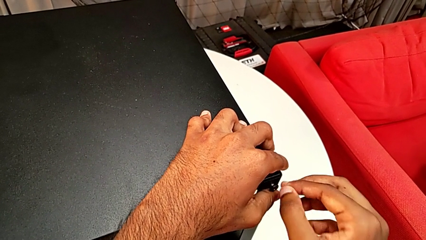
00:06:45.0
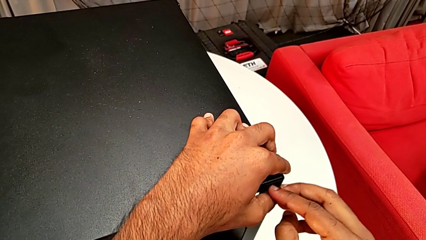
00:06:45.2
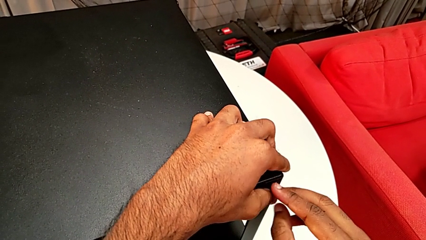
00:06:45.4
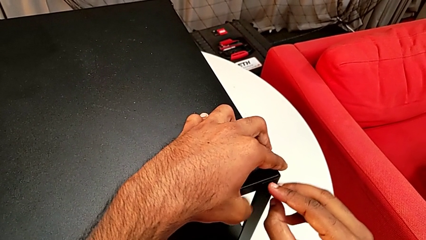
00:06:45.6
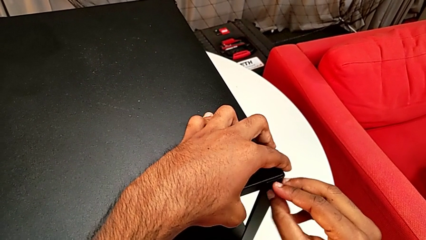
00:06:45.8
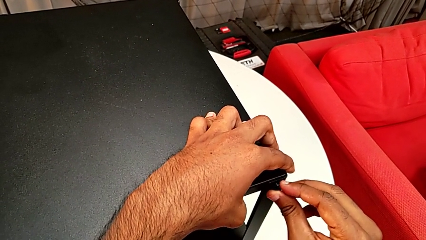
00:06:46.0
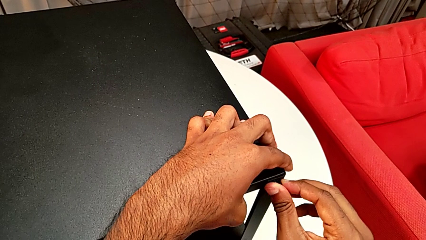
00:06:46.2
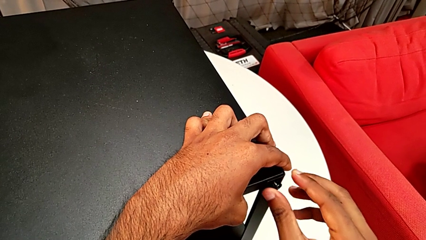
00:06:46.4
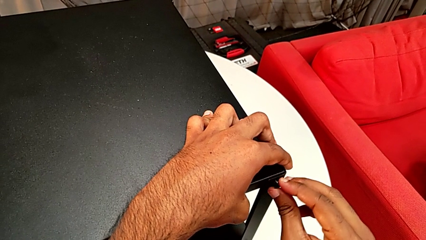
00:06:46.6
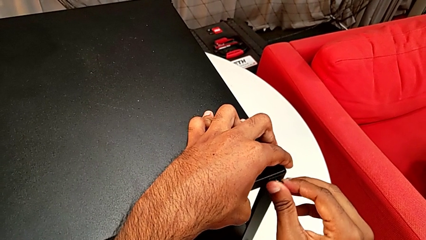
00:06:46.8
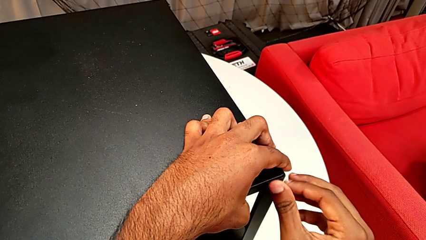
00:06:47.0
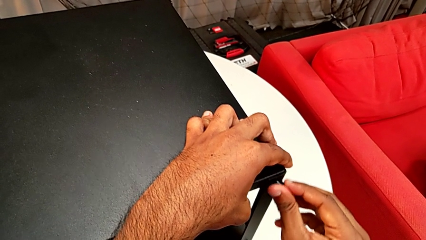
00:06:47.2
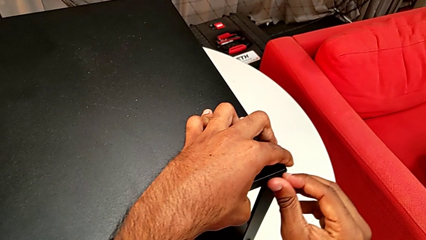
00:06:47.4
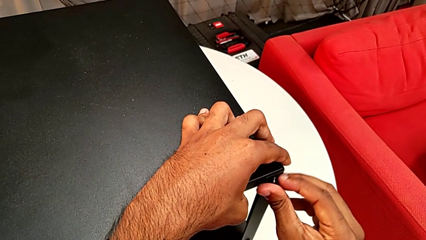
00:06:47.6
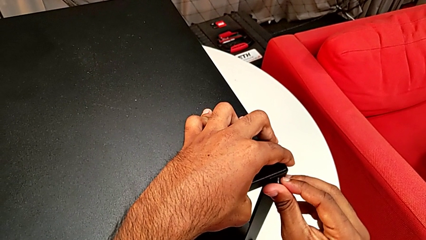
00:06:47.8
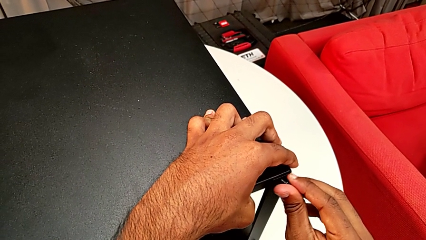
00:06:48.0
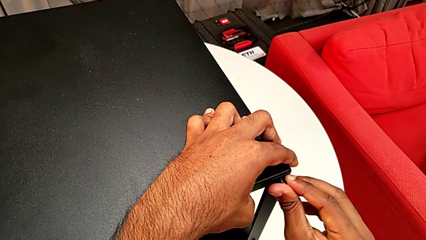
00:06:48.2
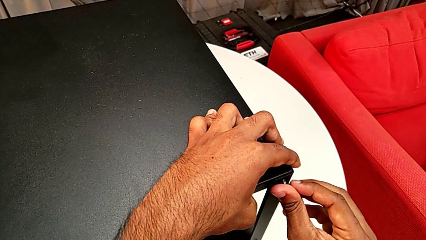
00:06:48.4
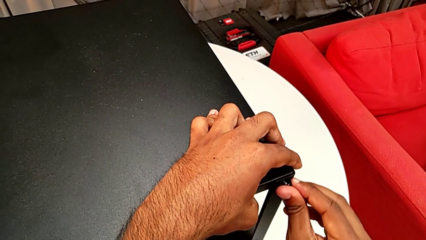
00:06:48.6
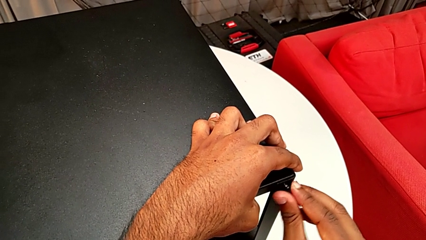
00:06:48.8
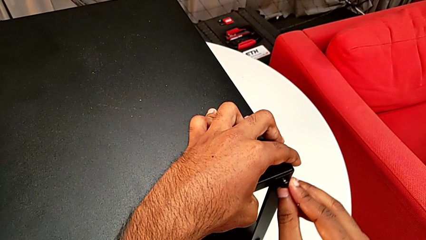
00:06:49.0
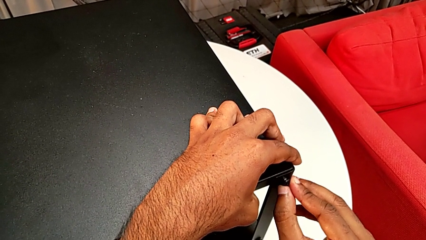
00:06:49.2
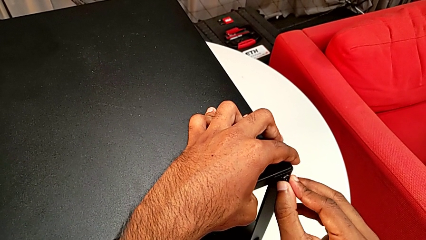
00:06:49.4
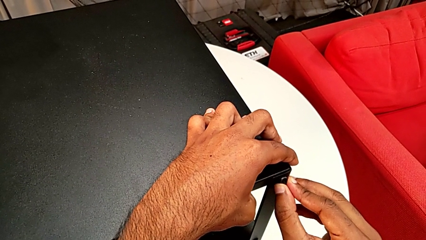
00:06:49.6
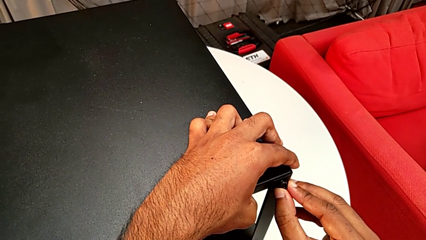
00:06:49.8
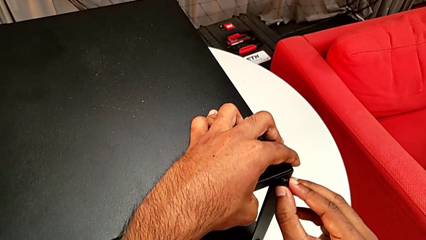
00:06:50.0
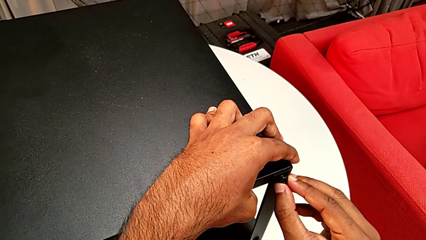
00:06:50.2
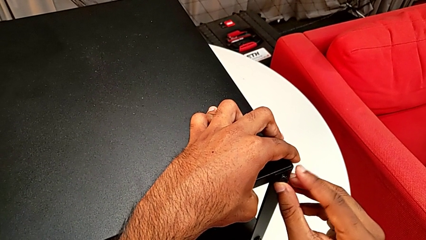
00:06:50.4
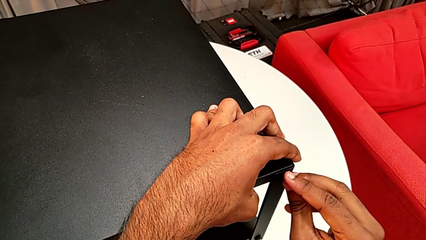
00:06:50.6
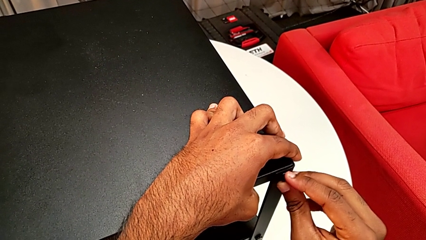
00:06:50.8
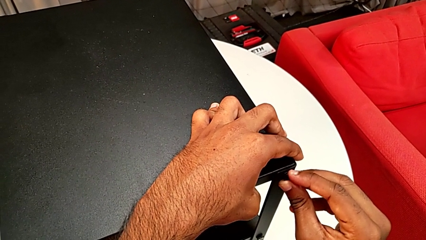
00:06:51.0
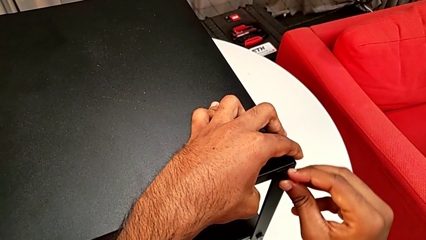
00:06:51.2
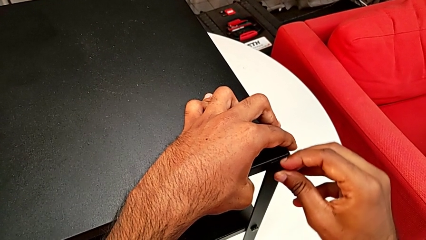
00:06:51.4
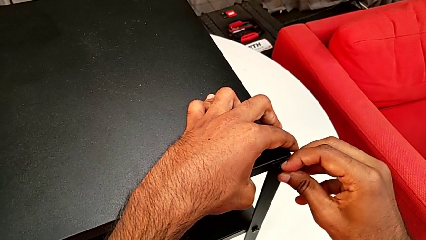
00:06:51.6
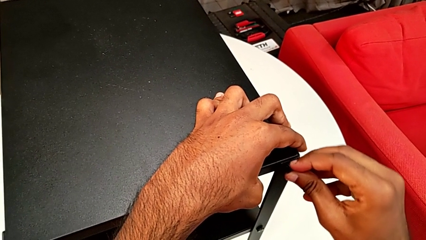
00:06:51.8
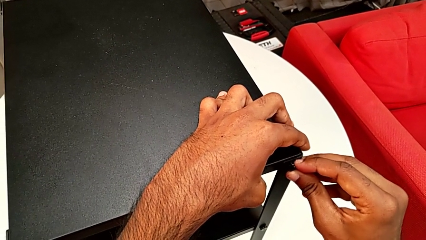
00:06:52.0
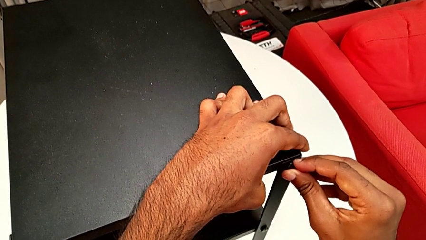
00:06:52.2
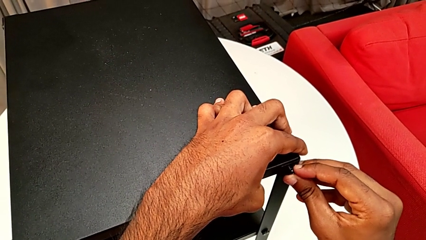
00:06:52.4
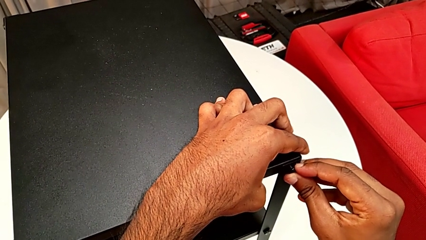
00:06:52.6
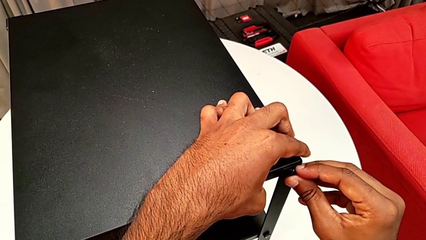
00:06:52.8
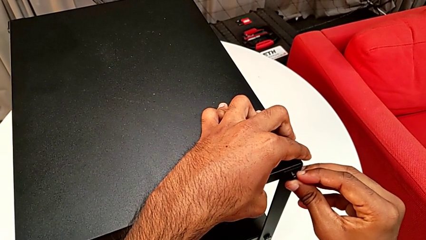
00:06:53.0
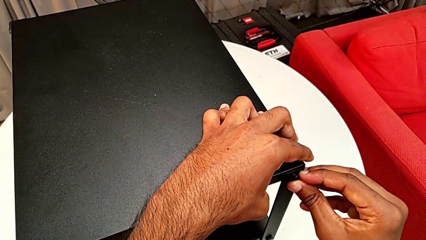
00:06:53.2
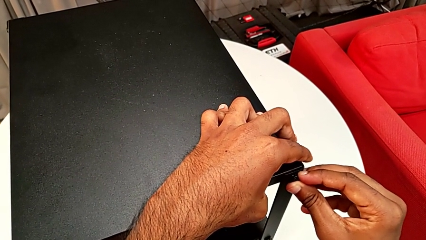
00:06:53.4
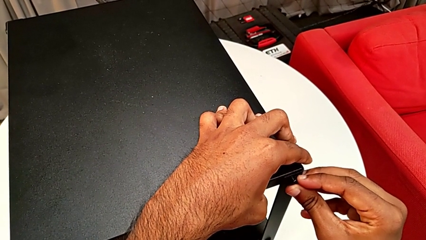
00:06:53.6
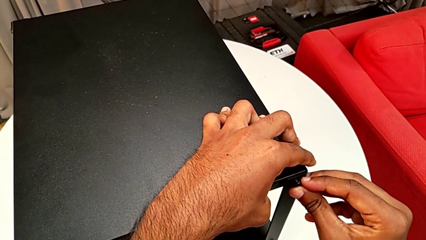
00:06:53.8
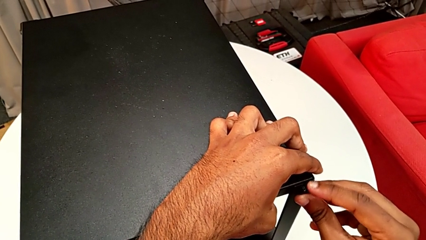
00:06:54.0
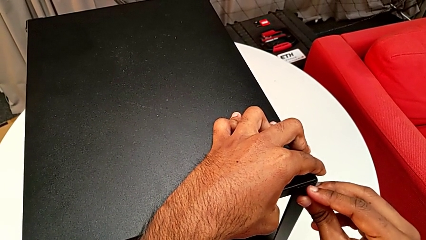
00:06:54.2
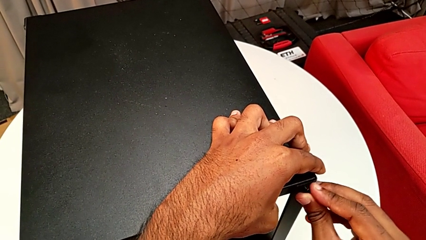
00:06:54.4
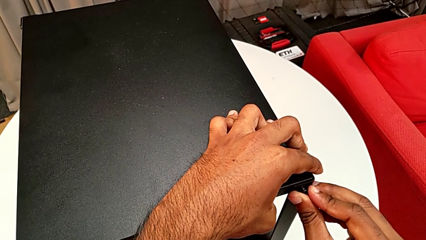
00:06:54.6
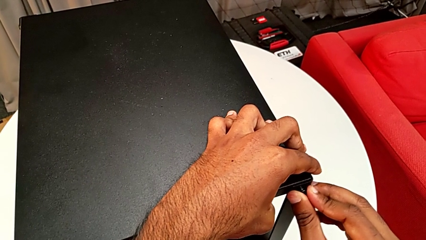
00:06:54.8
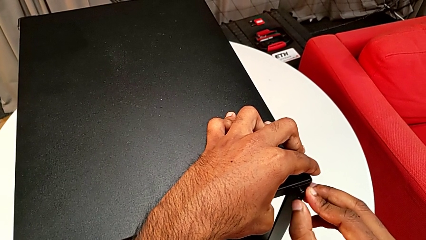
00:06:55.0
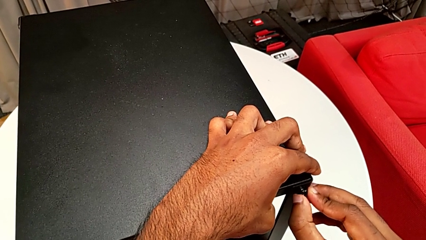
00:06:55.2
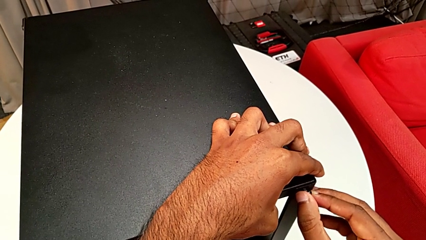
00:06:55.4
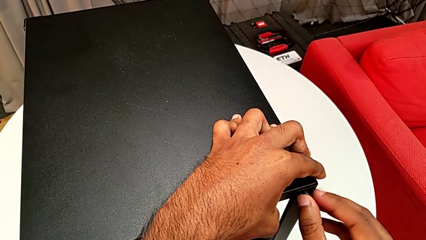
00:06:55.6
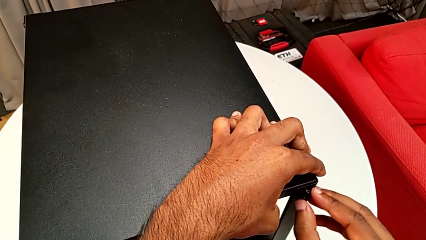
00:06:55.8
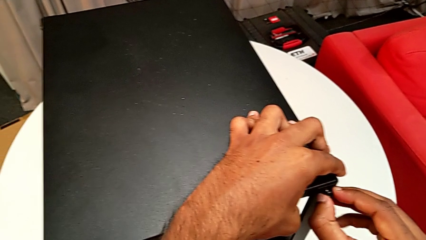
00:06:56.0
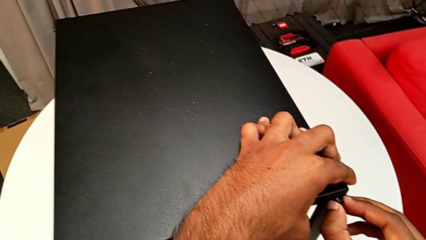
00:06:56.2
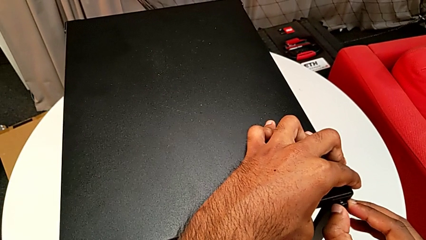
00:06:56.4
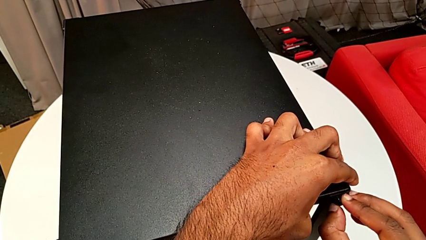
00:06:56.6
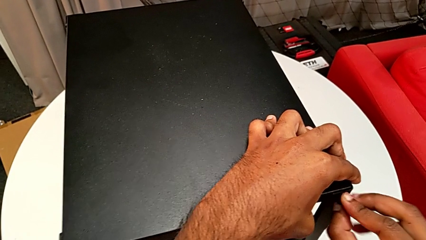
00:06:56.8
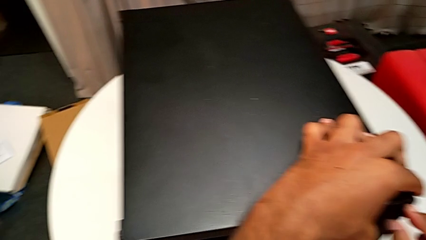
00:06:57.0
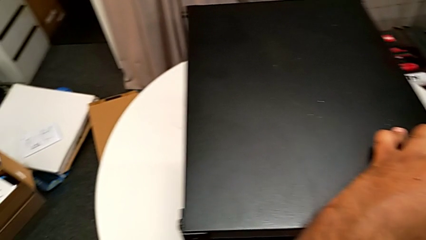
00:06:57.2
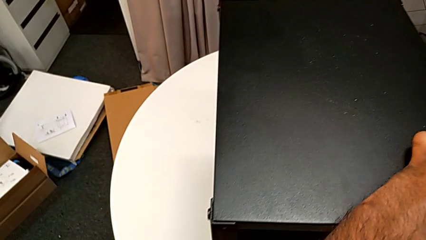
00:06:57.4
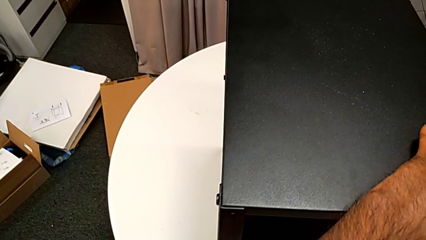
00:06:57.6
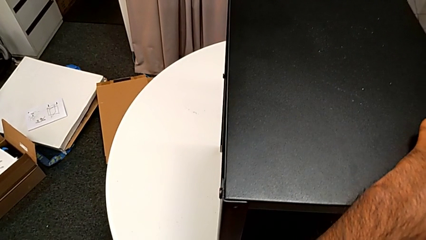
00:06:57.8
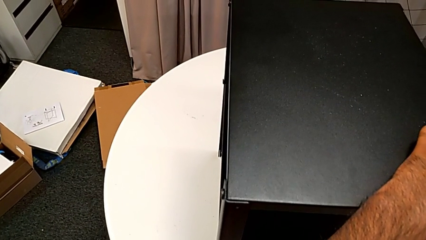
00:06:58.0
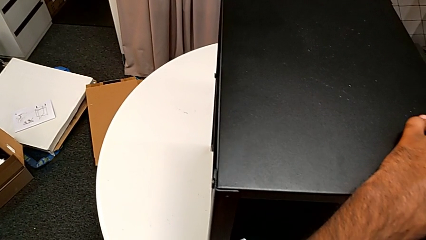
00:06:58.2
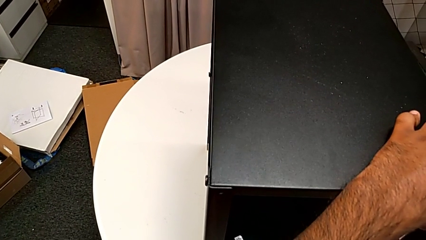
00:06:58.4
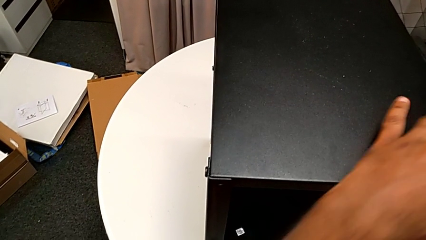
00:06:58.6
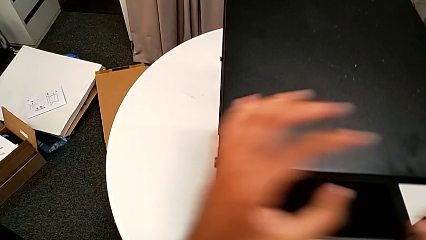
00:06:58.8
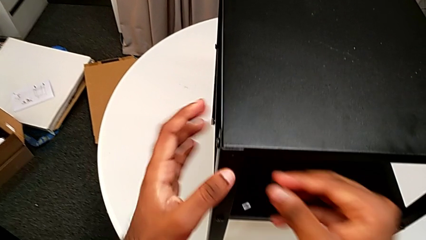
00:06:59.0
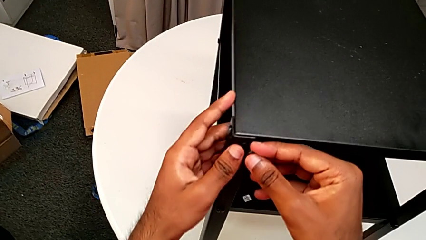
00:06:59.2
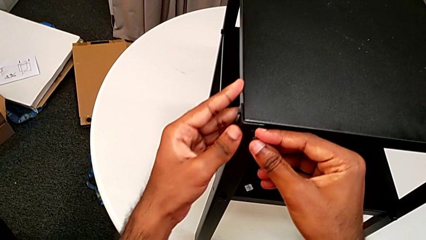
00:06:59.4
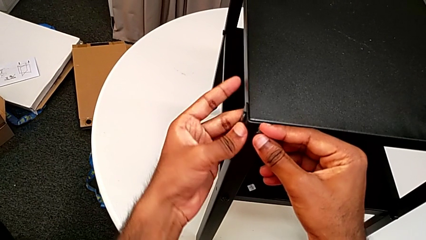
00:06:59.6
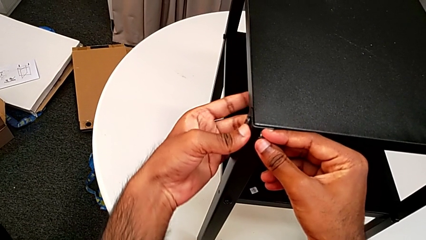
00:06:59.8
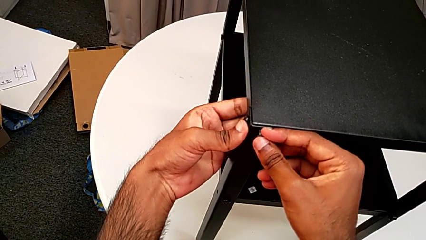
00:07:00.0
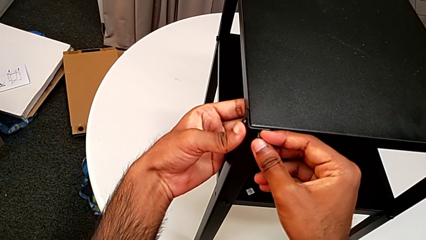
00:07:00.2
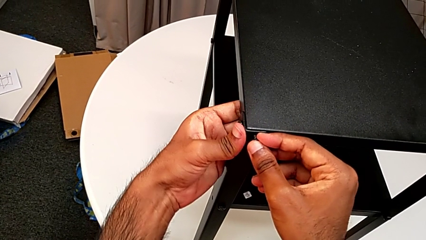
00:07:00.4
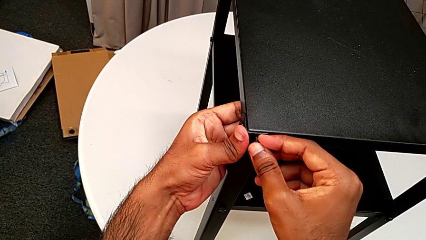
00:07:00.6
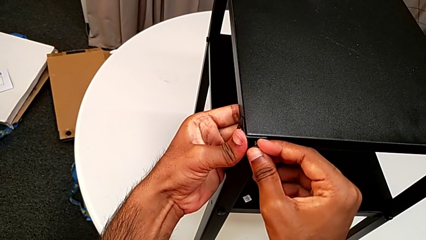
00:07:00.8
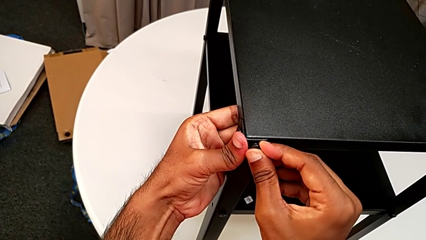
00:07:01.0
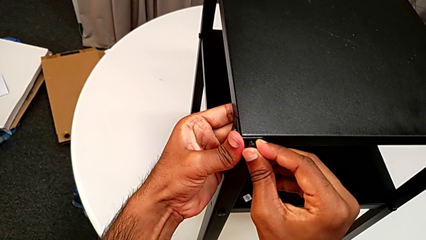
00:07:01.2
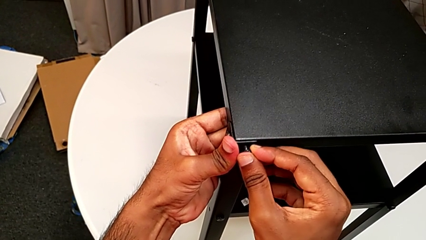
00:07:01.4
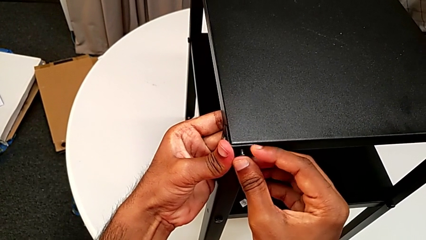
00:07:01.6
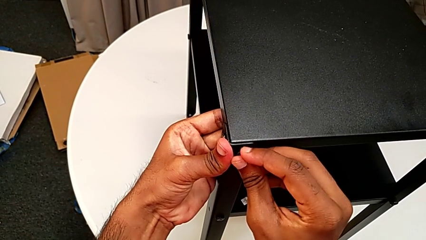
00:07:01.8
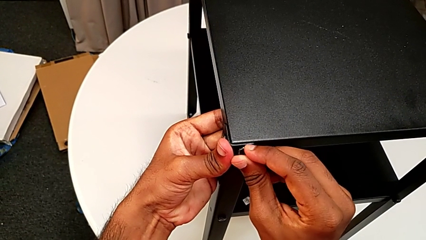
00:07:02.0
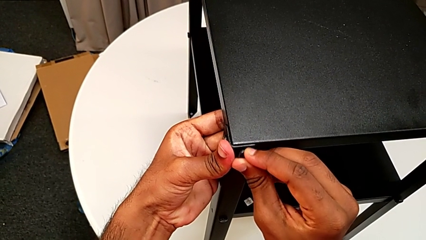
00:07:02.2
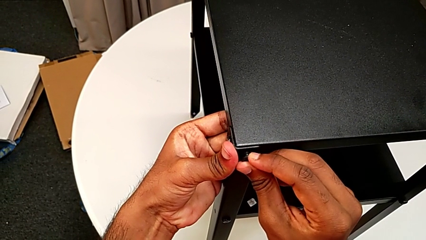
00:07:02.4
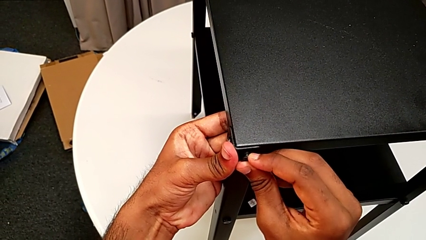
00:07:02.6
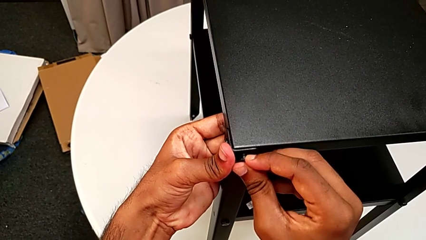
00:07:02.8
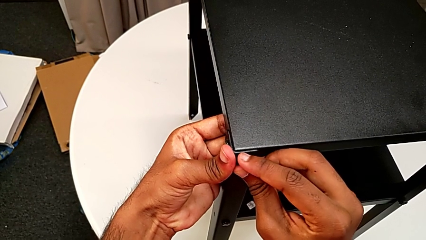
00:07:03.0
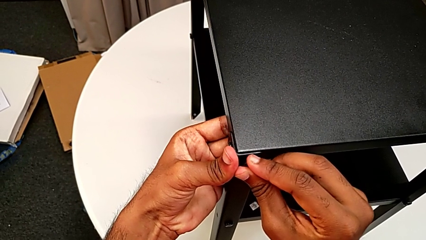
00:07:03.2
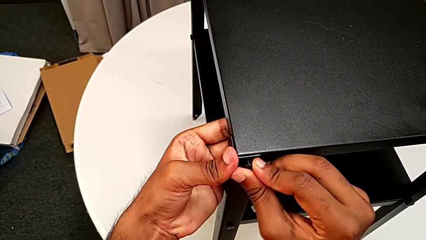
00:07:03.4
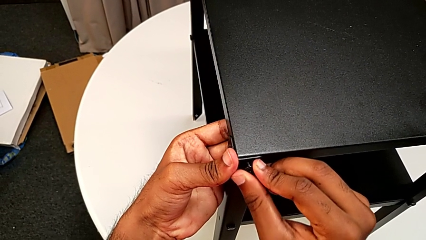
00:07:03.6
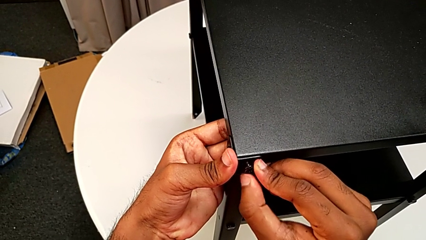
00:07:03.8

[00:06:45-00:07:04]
The camera wearer is screwing the last side of the third leg onto the shelf. They screw the hex socket head, withdraw it and begin to insert it.
